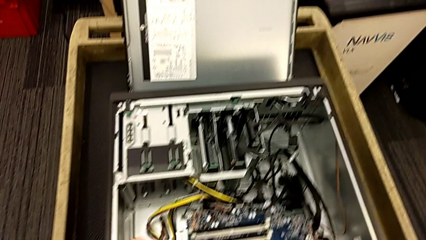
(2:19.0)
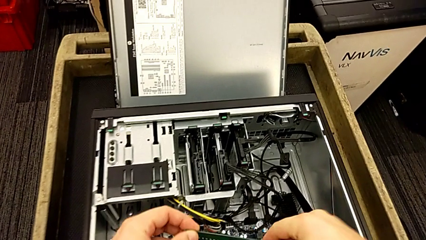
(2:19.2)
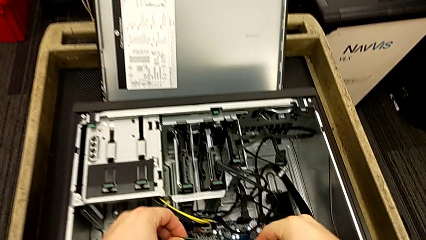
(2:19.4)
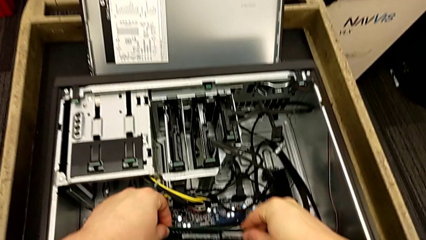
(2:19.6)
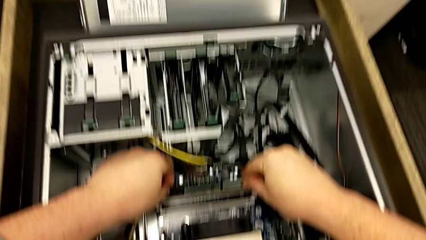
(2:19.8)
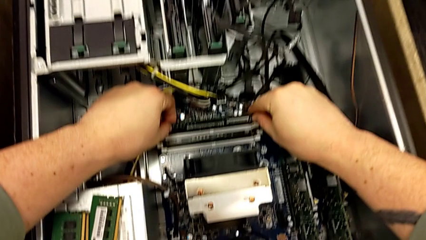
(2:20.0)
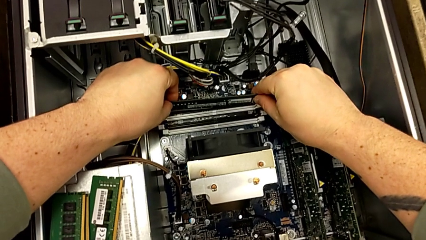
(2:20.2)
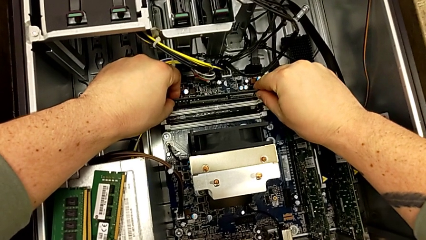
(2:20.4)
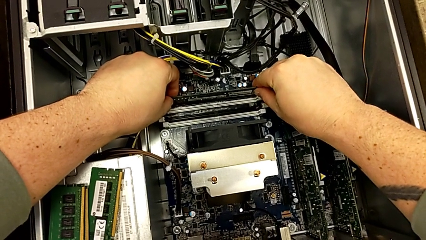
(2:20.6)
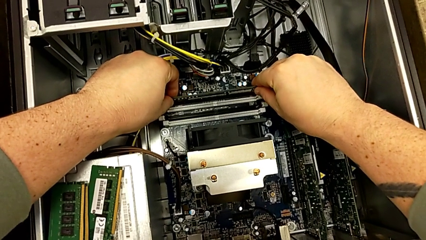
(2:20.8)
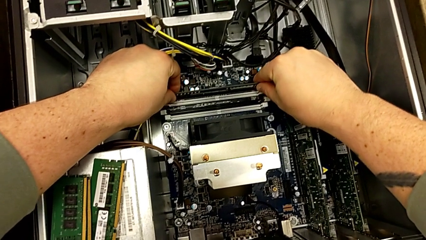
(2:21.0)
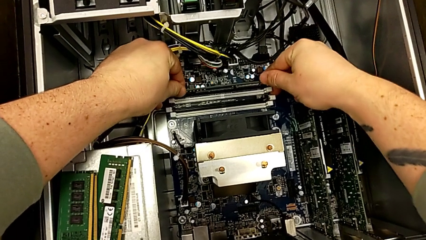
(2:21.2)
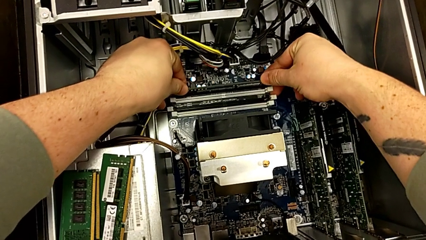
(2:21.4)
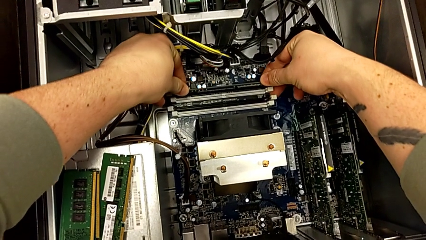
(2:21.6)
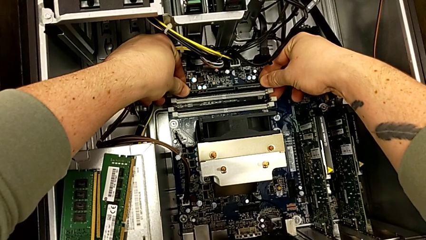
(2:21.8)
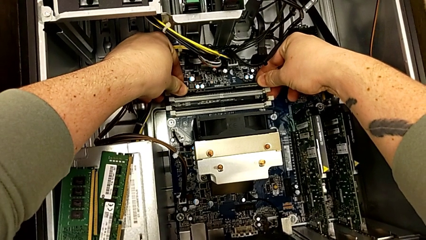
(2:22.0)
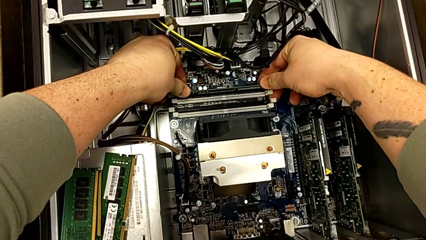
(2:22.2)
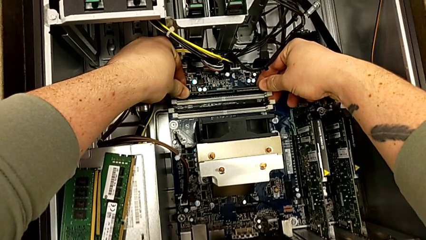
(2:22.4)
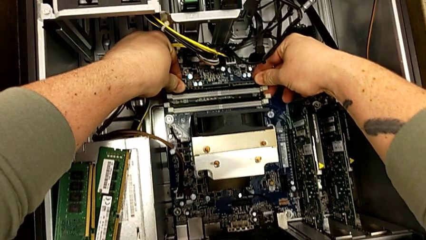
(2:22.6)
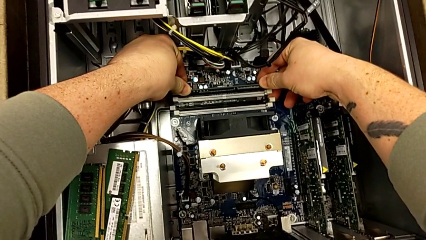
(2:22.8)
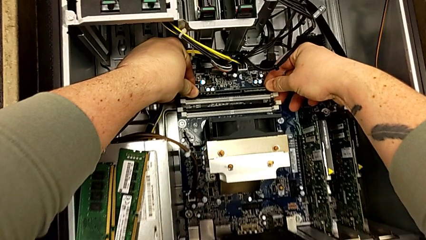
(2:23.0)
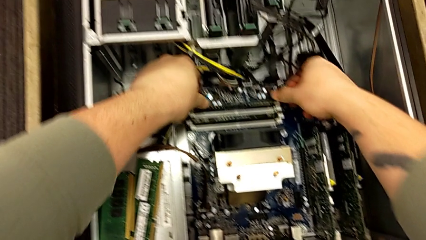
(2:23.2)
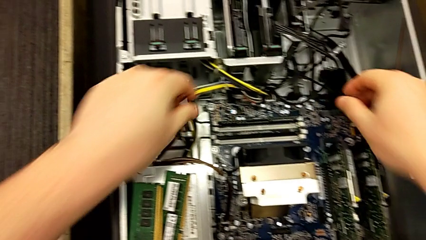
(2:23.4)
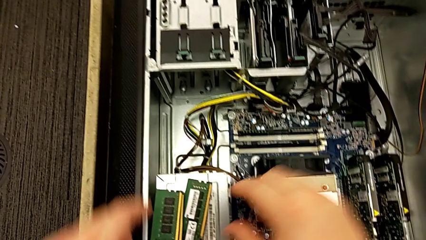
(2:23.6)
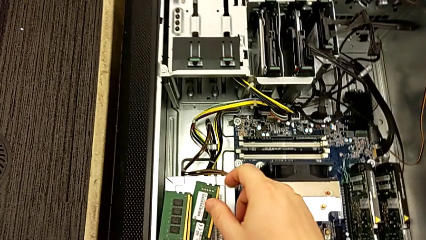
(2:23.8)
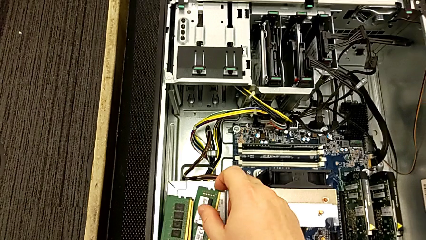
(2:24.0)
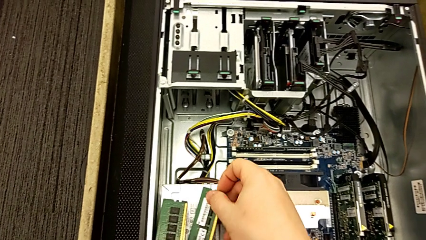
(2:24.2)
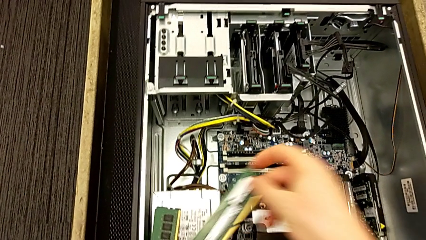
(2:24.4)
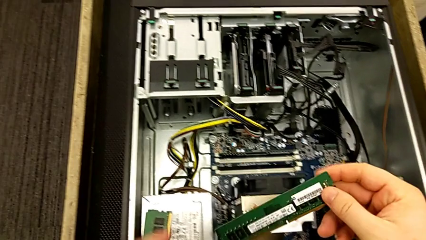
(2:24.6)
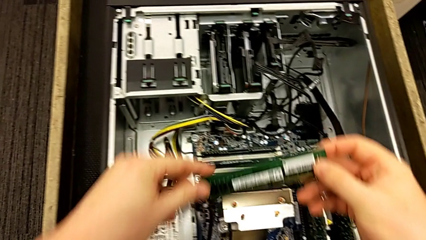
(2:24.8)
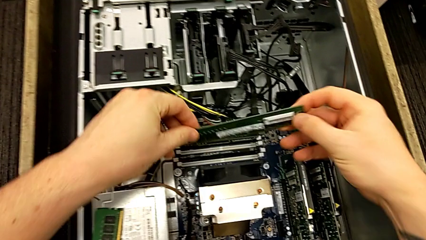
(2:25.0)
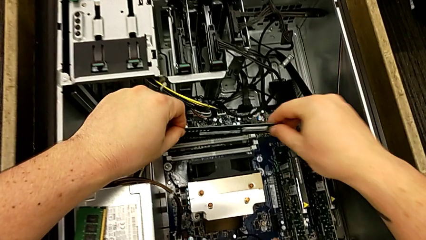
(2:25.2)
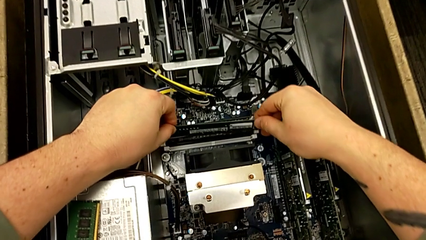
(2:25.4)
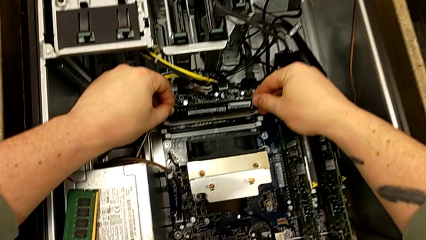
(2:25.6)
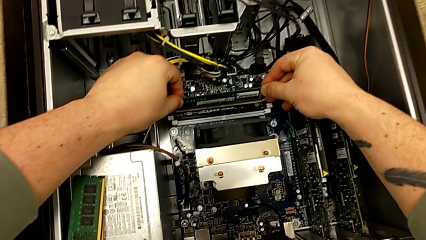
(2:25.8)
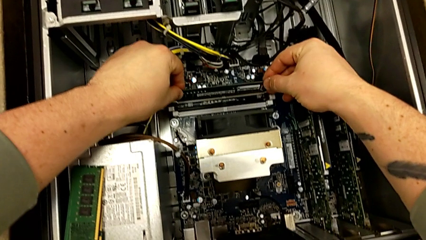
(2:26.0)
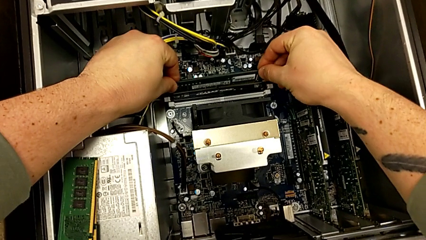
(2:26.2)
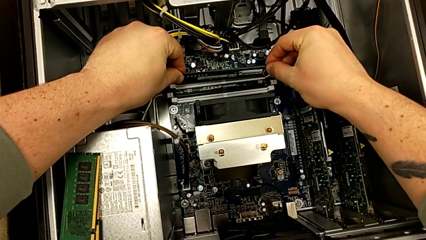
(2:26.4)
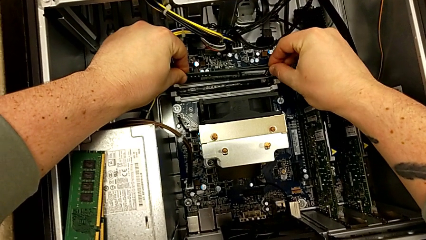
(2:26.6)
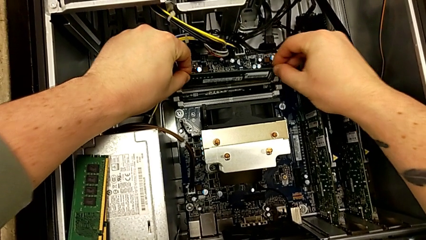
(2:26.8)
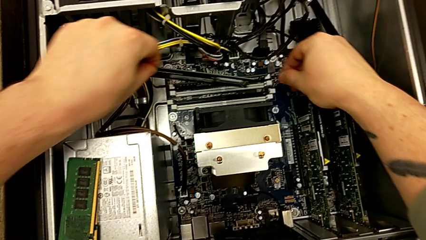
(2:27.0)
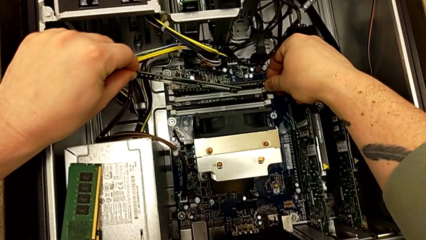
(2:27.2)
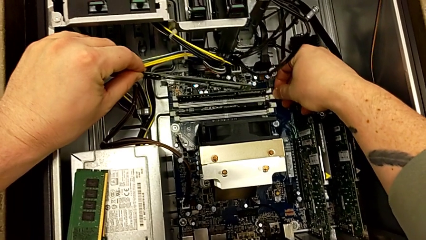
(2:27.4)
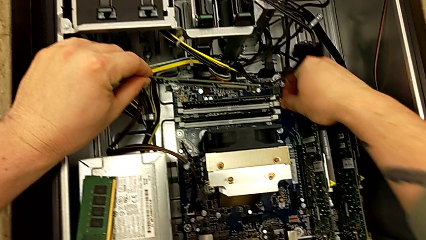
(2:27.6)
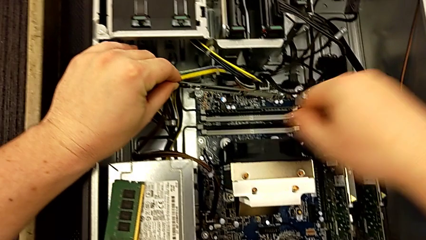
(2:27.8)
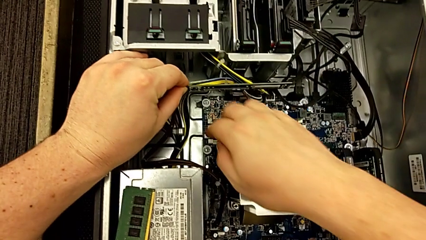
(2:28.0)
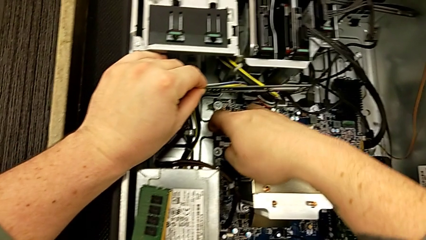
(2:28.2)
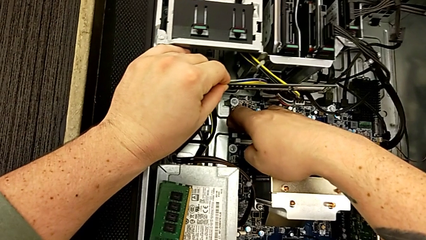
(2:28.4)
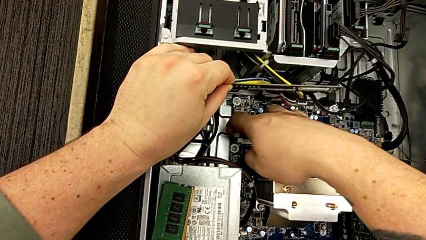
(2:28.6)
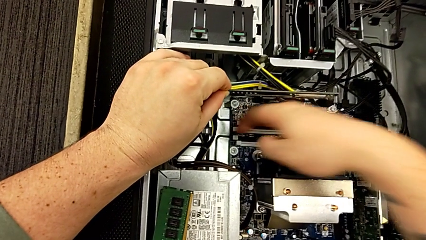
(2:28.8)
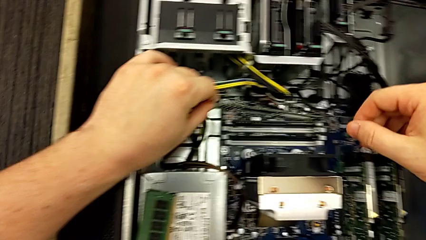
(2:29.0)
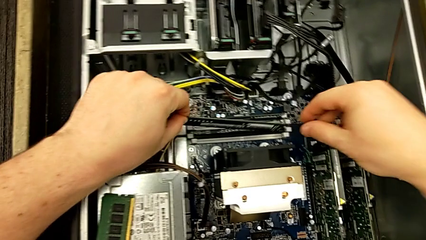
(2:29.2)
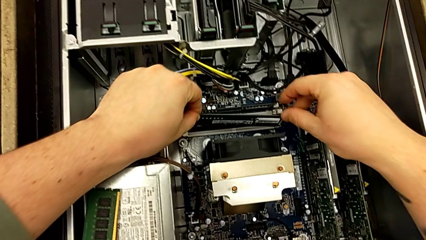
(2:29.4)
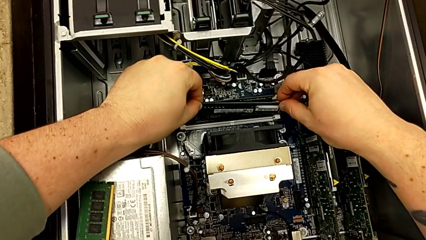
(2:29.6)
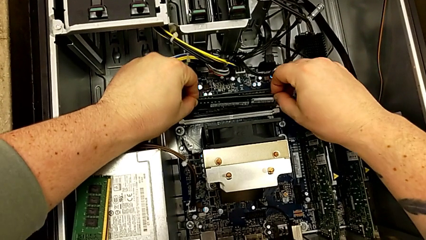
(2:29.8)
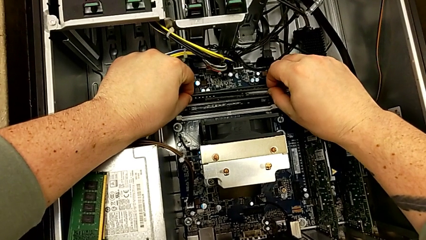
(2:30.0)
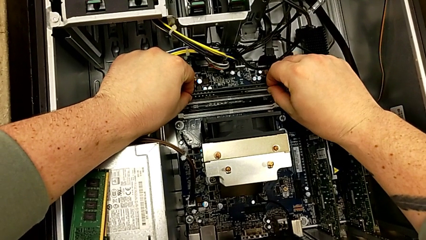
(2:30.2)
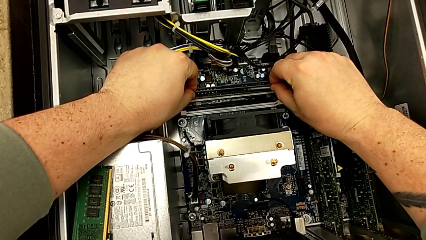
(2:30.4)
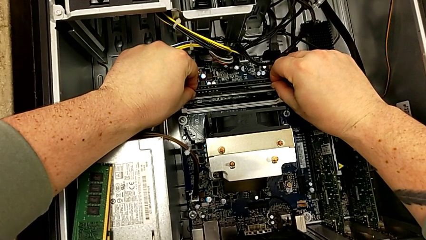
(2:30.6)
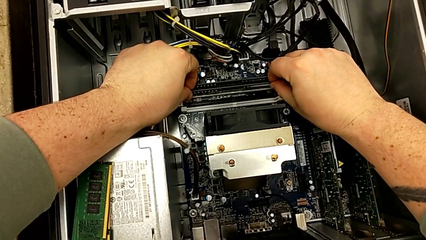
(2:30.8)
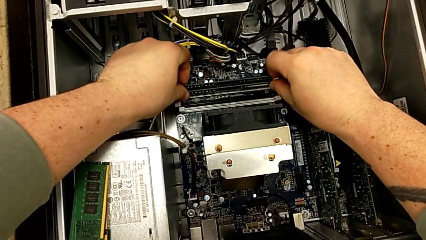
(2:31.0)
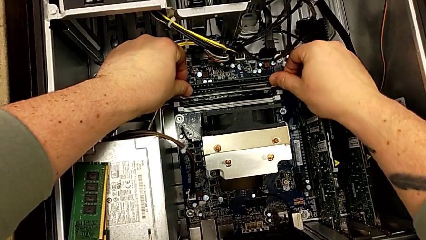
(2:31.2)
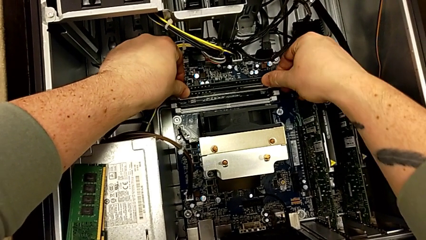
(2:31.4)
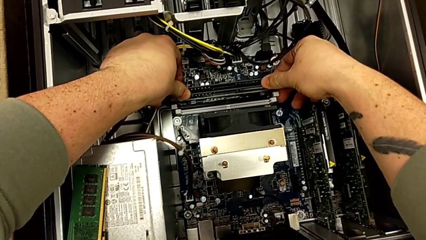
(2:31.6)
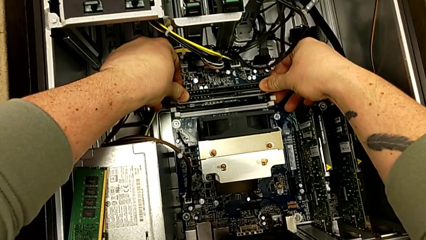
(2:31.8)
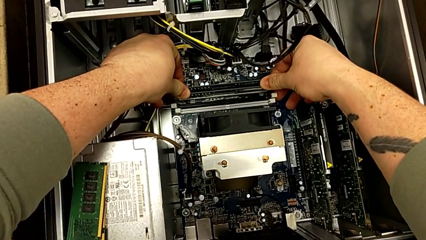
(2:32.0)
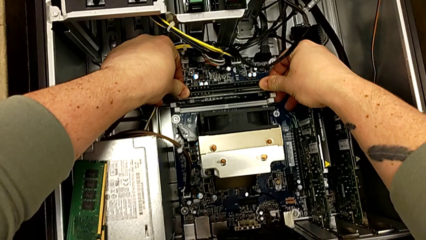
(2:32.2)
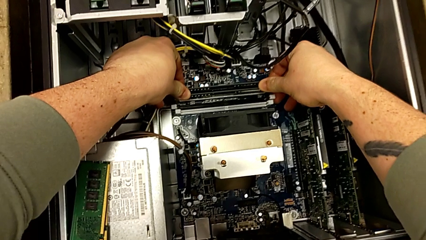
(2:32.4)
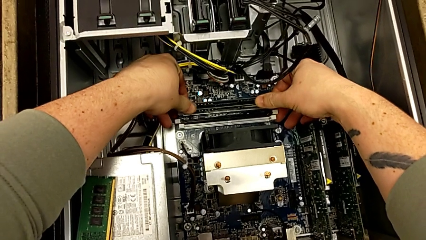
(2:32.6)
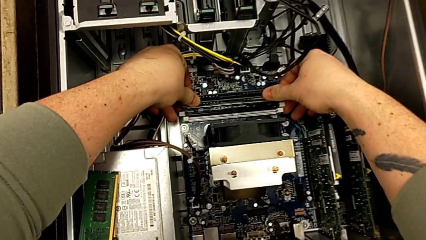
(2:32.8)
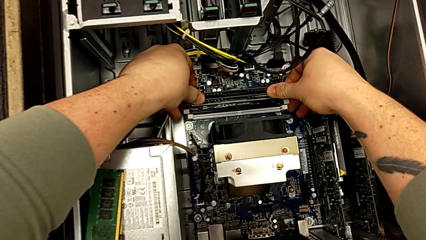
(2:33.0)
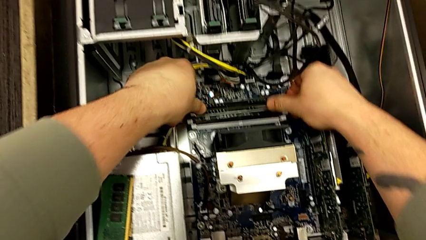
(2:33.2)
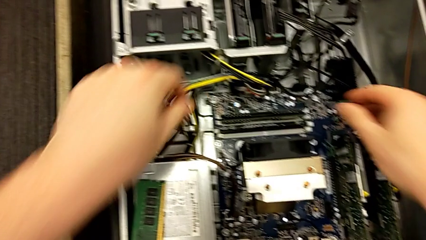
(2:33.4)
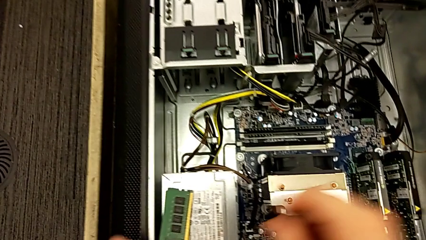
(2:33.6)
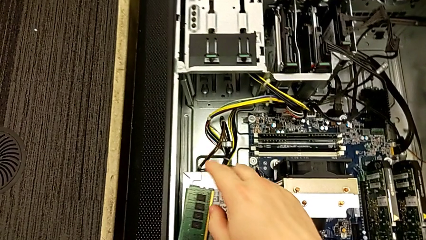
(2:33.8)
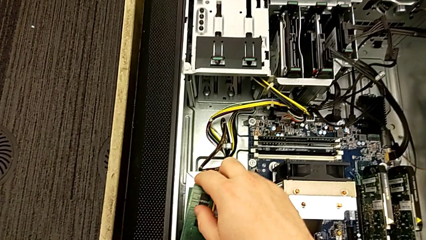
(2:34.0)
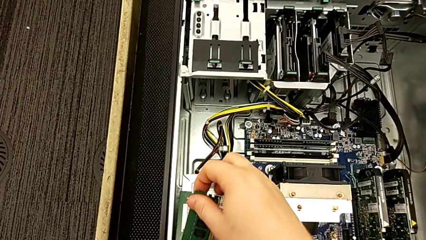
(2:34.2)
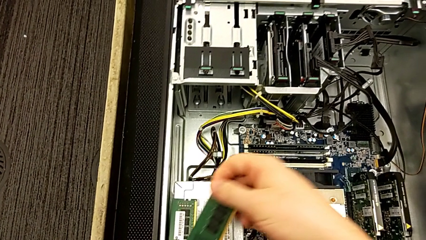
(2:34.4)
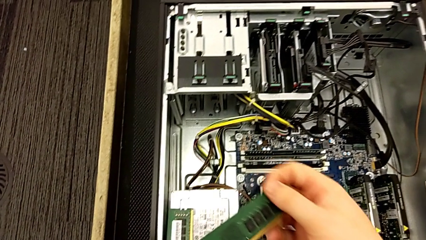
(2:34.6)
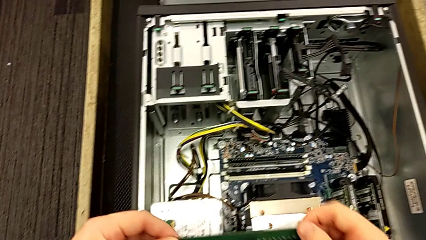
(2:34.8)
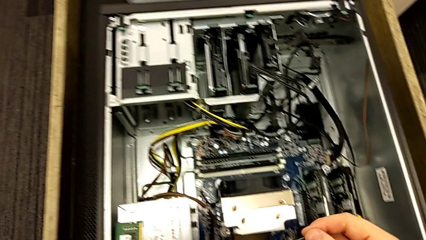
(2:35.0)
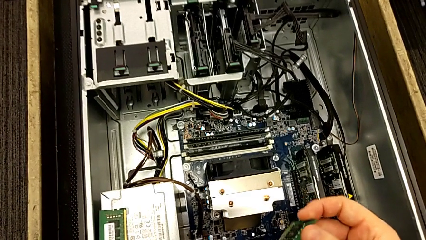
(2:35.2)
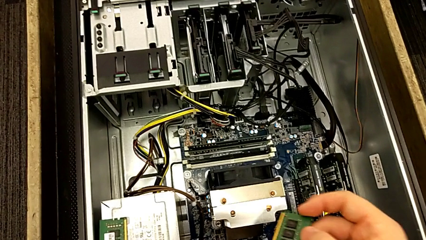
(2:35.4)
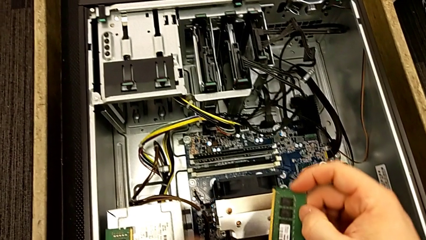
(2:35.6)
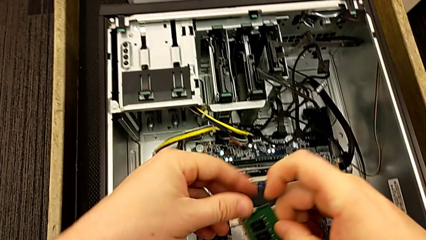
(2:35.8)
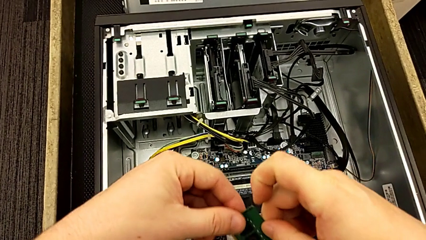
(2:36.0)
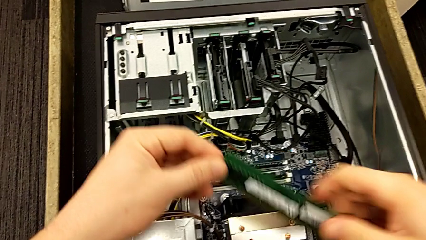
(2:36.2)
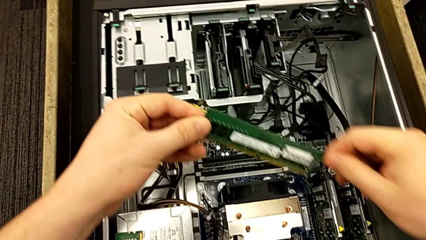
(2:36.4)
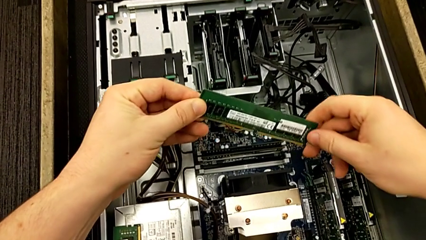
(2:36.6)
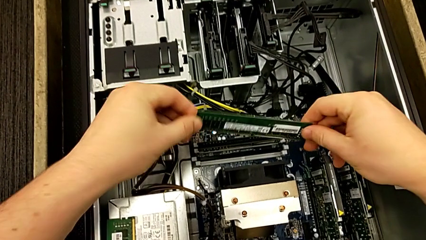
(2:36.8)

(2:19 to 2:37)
The camera wearer is assembling the four RAM cards into slots. They align the RAM, inspect it, press the RAM tab, grab the RAM, align it, withdraw it, touch the RAM tab, align the RAM, insert it, grab it and rotate it.
